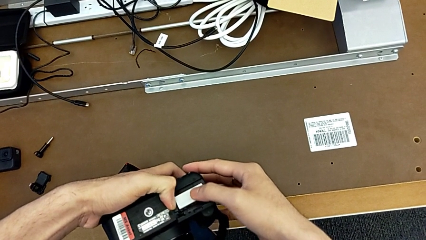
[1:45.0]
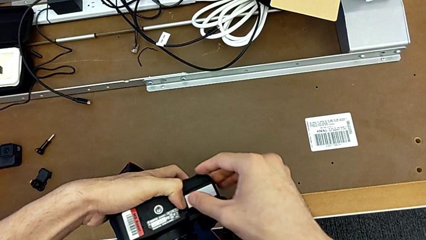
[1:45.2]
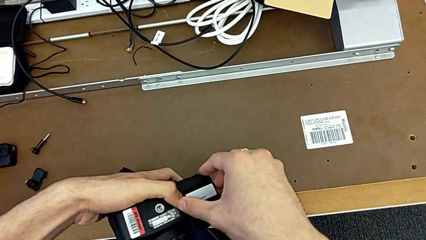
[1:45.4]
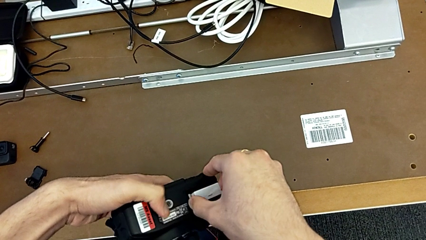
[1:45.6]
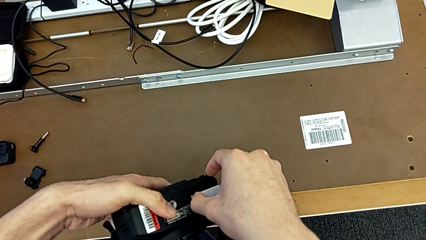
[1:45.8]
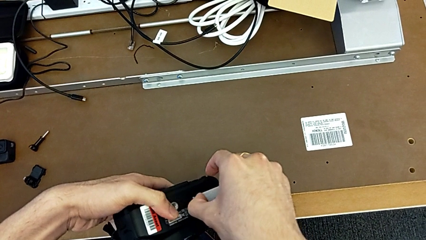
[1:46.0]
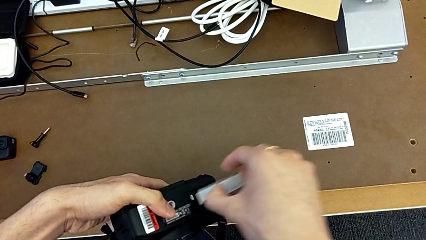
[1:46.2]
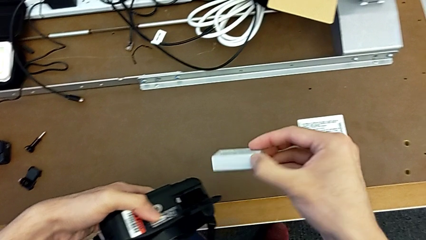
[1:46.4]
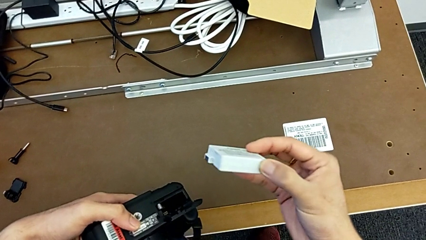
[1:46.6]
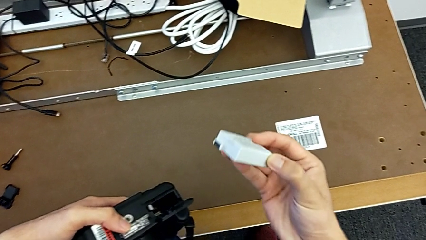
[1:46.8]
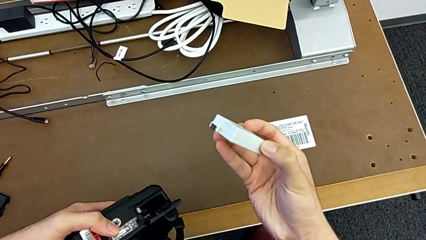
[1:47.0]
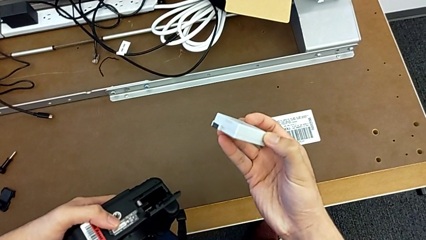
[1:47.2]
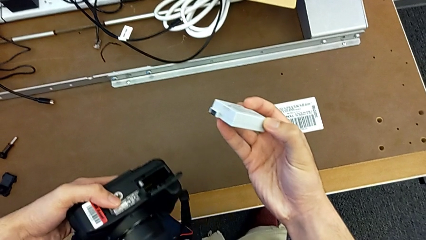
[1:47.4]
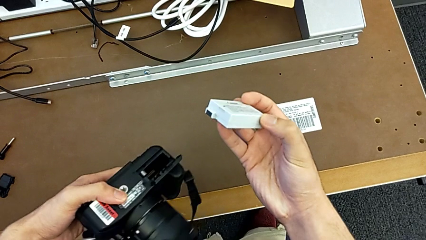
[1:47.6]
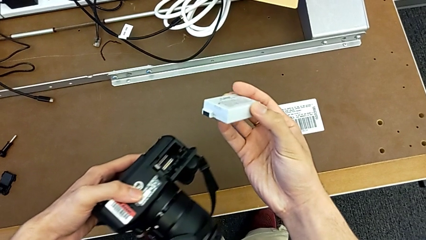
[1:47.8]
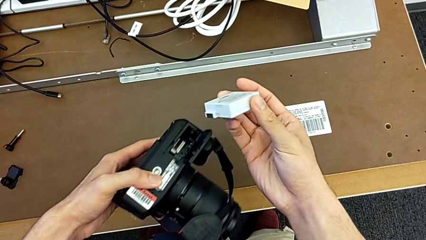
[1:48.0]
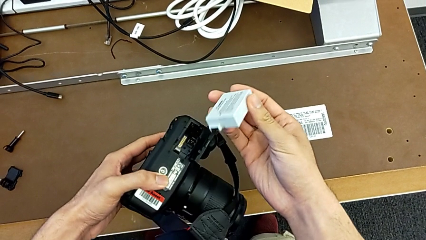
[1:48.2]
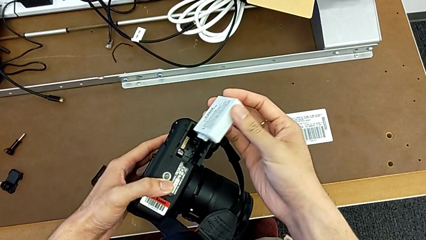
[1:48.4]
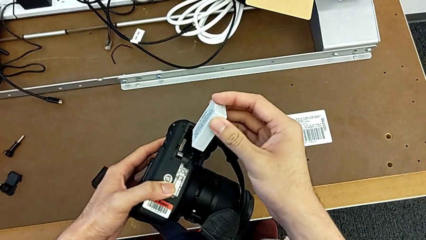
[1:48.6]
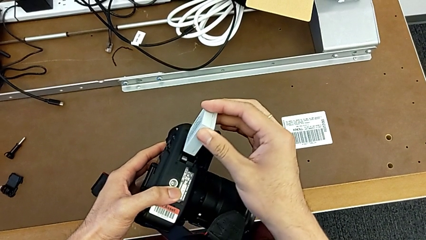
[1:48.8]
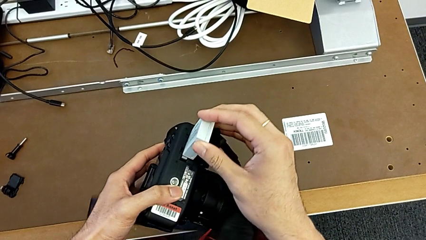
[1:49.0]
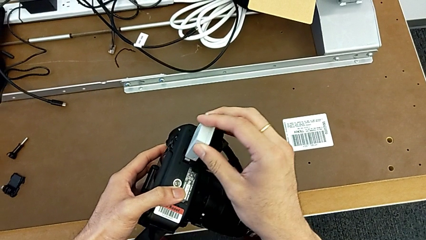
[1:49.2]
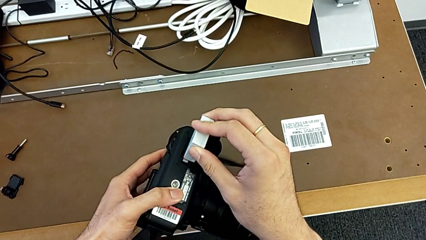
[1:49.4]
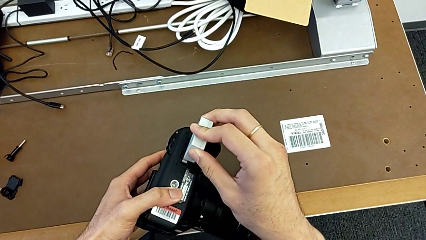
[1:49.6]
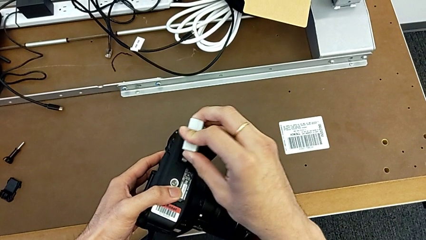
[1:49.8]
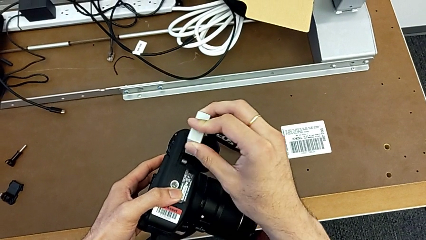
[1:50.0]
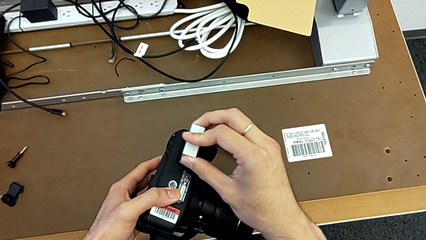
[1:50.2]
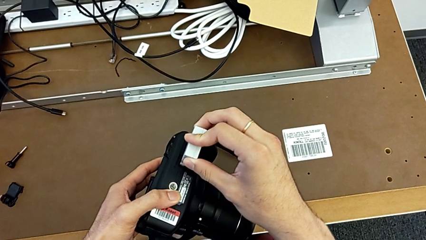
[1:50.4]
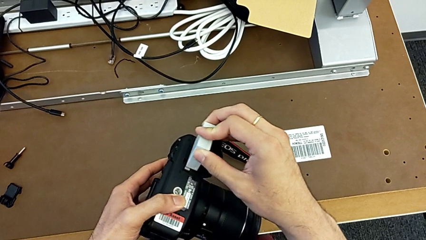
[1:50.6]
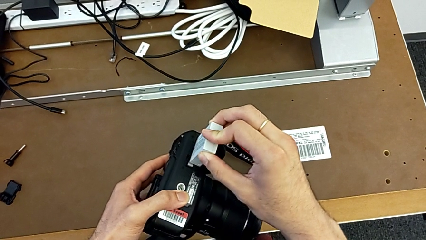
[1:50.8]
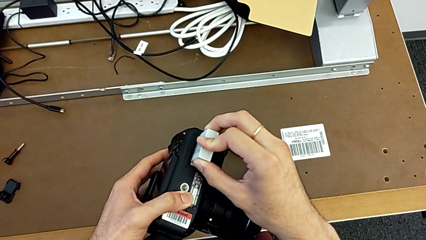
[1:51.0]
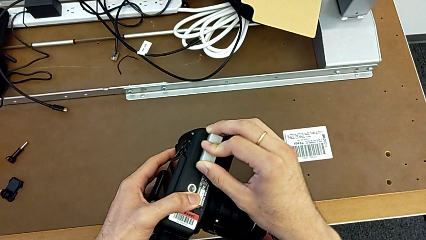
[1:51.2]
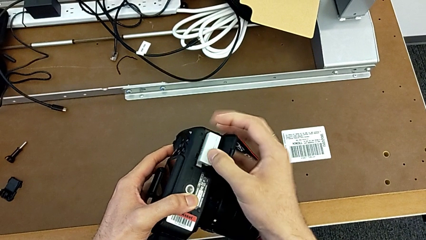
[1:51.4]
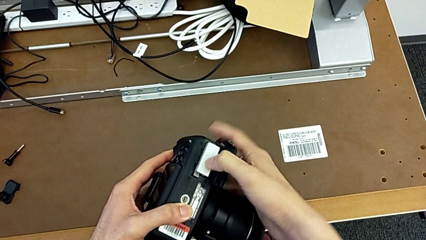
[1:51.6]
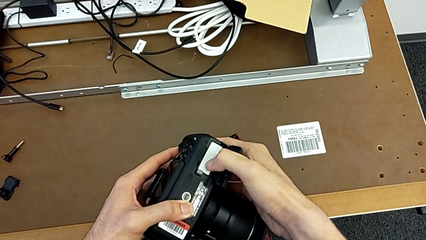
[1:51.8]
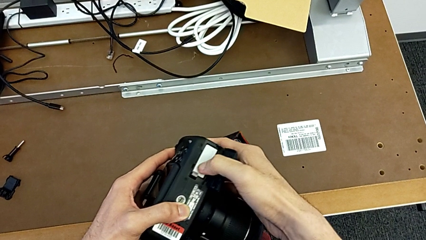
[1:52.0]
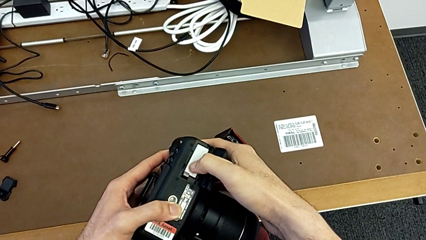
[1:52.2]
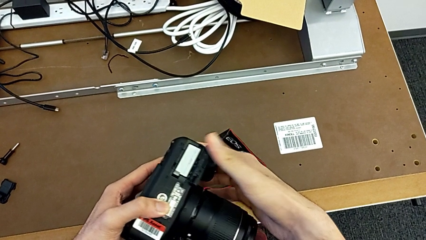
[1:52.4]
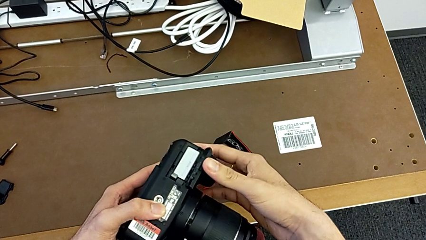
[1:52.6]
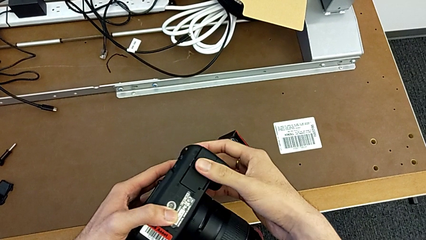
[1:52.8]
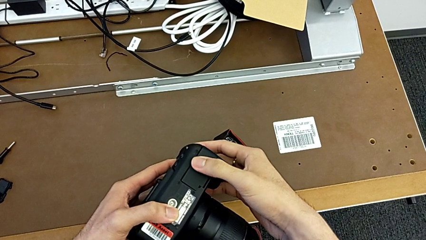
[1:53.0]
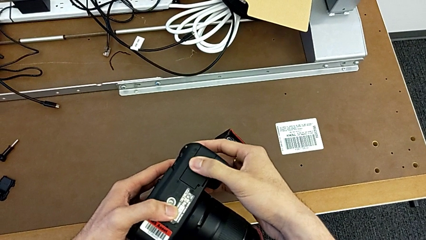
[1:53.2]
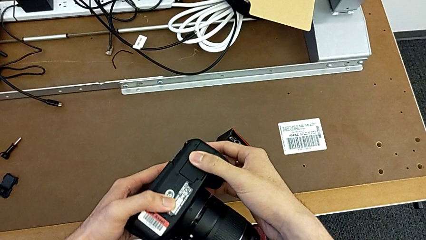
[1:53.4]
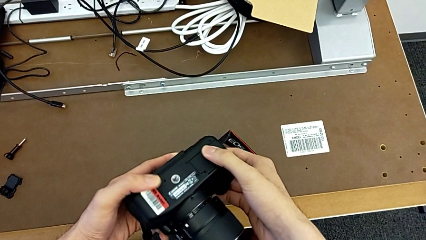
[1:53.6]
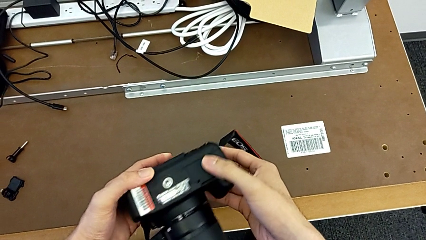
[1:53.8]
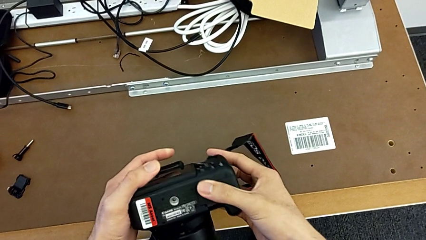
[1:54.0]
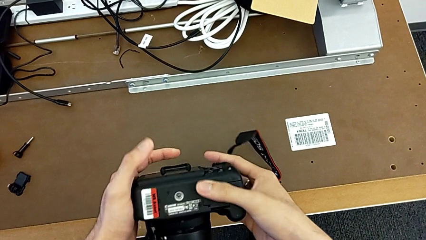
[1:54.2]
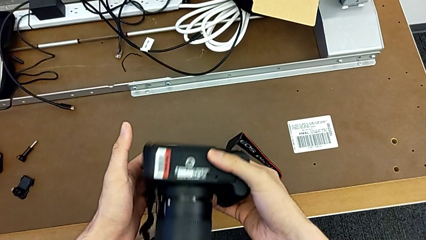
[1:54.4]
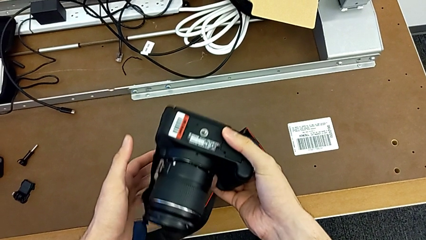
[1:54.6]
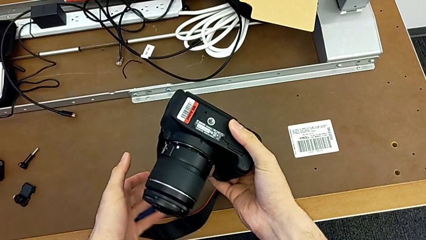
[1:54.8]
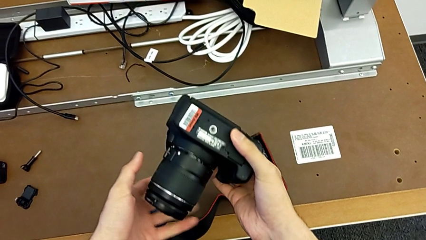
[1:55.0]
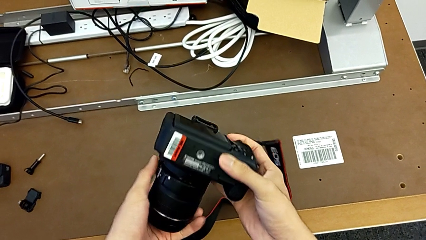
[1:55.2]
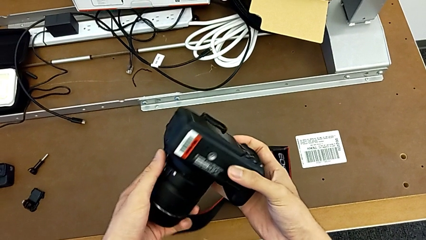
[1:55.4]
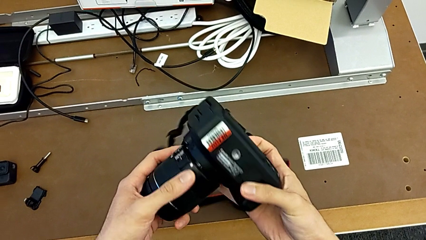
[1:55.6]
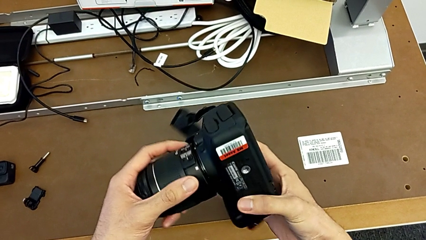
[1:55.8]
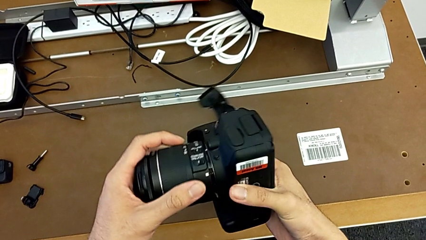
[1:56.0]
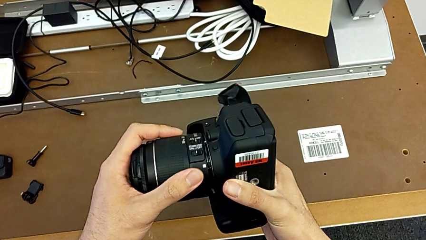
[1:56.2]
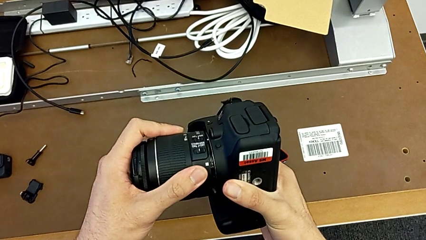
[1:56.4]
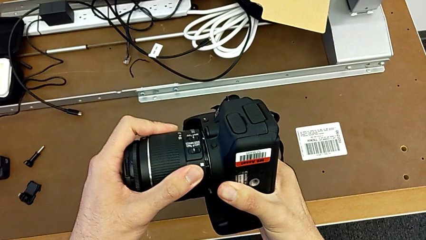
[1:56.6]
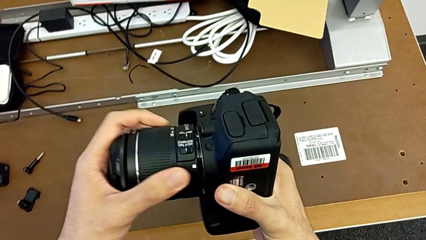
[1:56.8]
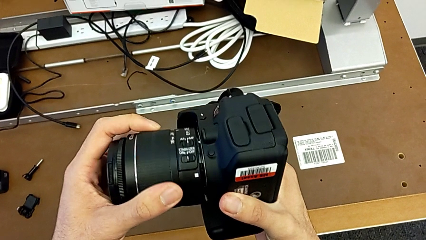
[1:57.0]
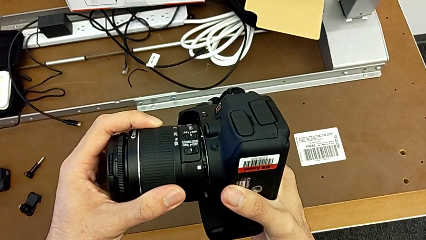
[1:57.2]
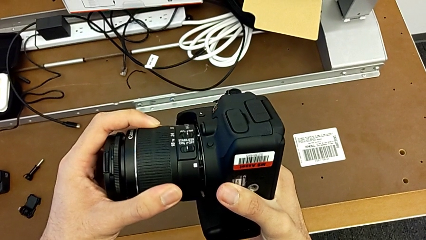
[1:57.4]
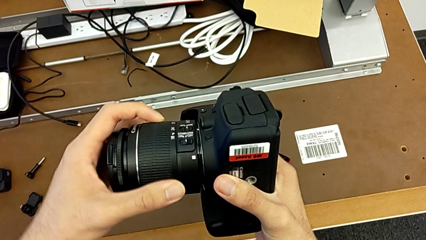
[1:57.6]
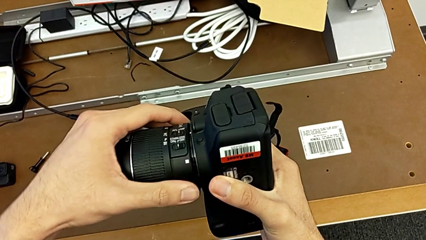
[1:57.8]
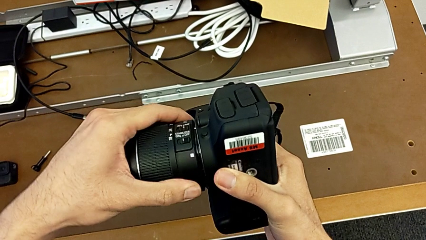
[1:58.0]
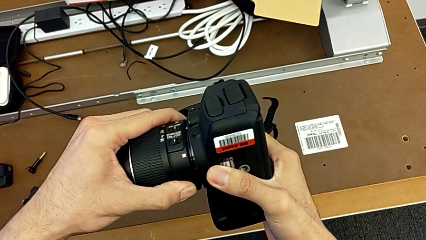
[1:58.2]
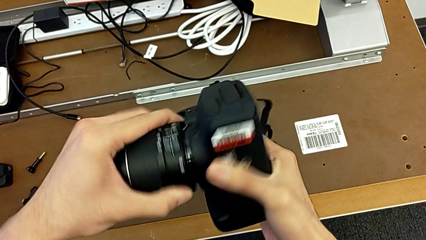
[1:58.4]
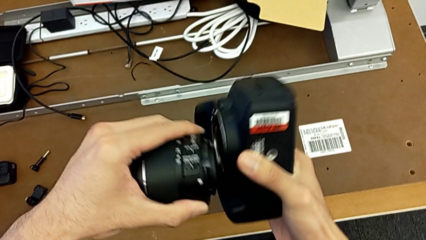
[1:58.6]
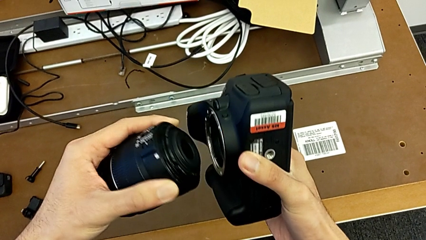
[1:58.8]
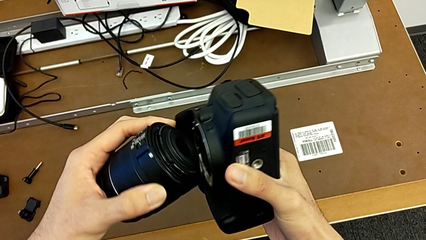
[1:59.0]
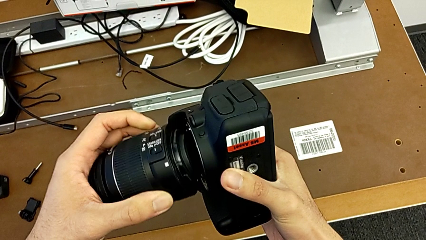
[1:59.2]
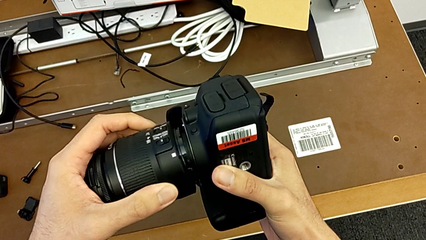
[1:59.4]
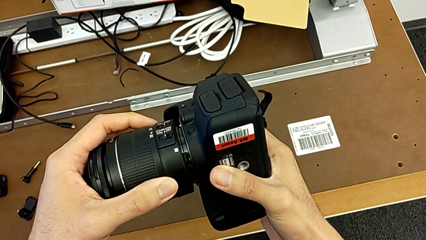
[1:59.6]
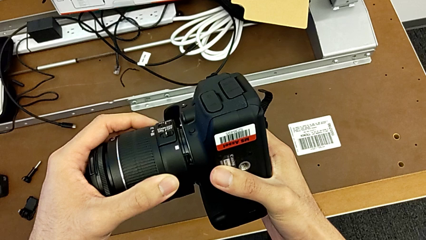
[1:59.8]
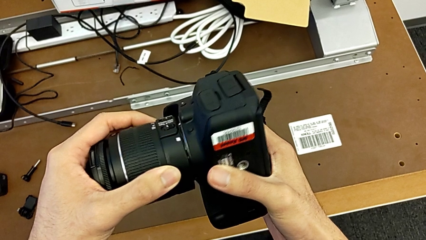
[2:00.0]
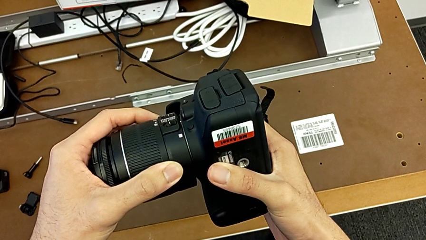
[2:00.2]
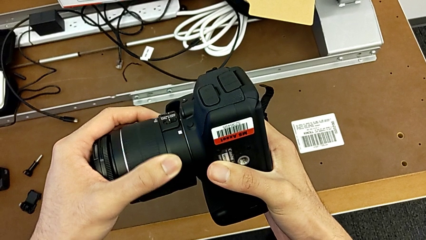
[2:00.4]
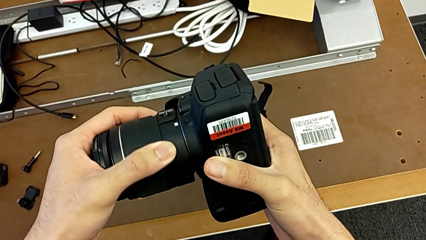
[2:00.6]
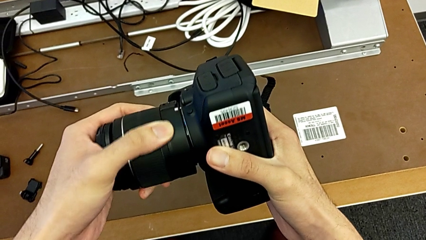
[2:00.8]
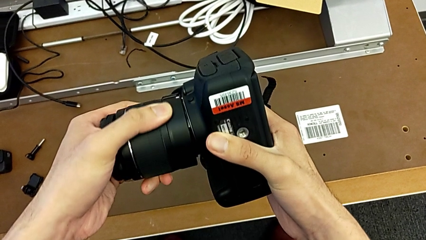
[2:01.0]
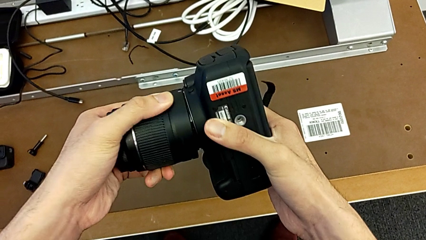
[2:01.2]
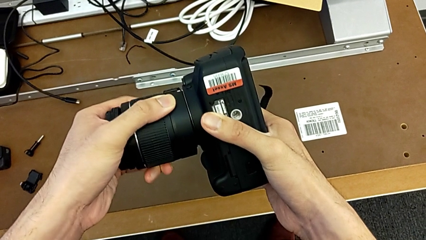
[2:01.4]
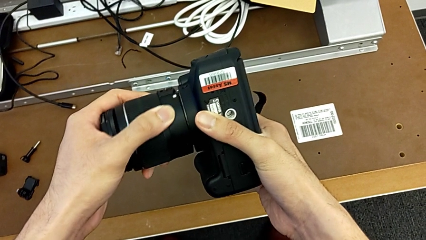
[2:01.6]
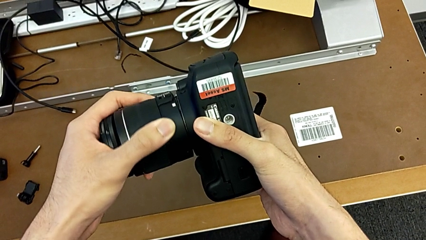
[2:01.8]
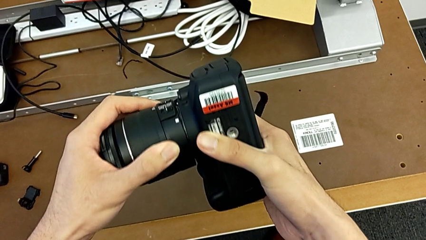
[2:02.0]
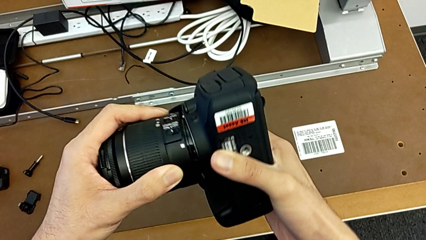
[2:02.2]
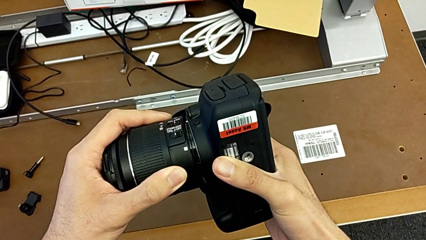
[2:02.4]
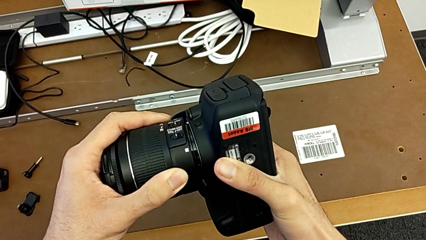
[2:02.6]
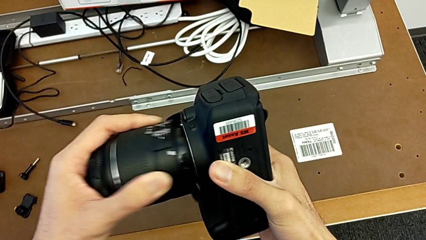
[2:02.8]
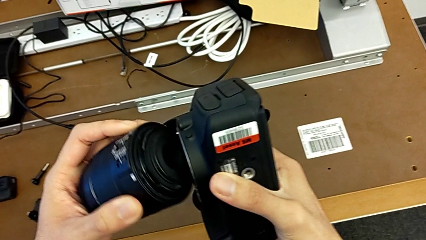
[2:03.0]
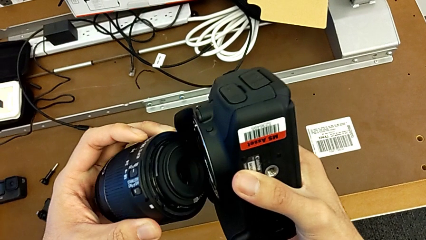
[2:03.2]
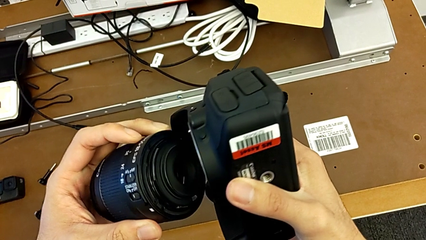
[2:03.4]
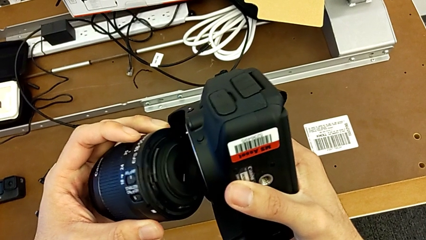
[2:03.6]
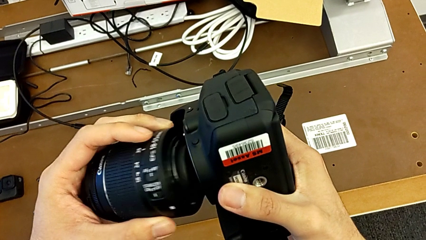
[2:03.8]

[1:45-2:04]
The camera wearer is changing the battery of their DSLR. They withdraw the battery, insert it, close the battery door, flip the DSLR, withdraw the lens, assemble it and withdraw it.
